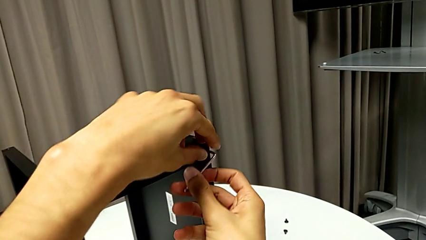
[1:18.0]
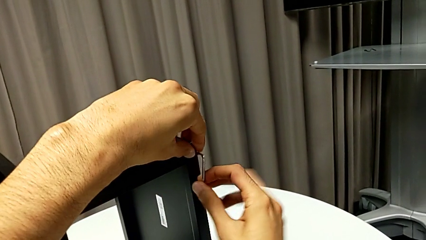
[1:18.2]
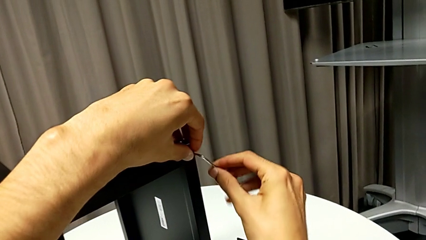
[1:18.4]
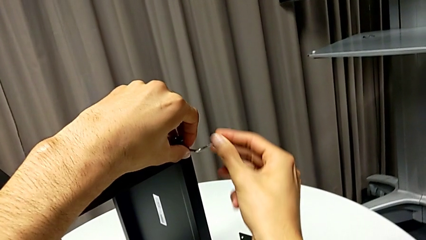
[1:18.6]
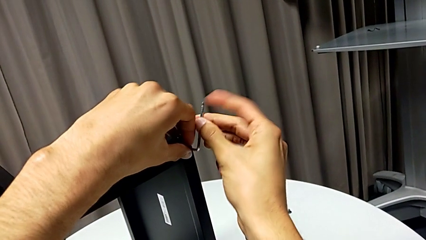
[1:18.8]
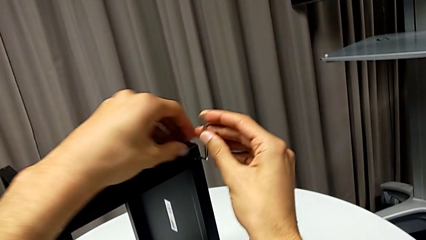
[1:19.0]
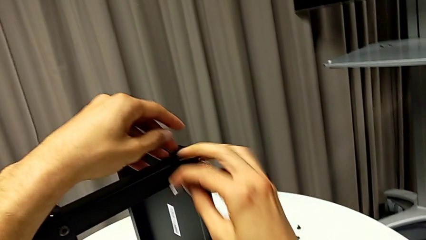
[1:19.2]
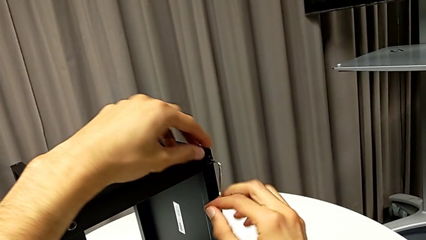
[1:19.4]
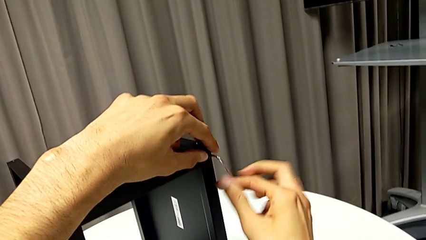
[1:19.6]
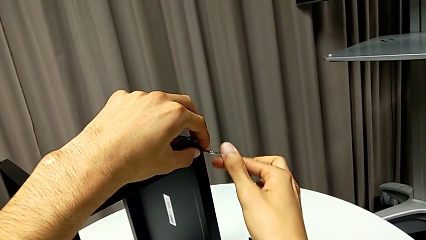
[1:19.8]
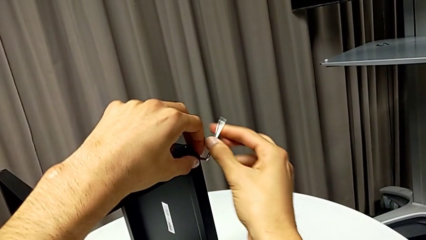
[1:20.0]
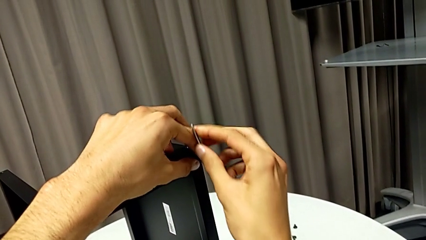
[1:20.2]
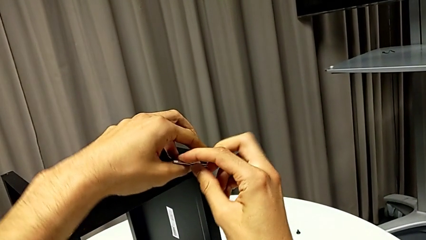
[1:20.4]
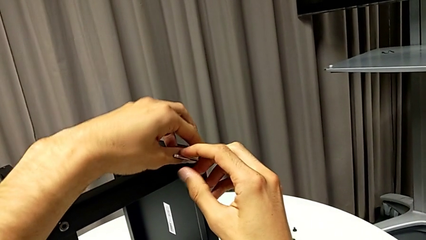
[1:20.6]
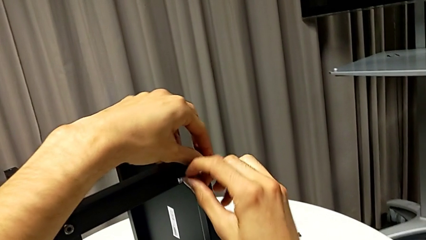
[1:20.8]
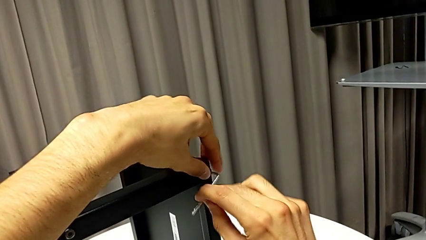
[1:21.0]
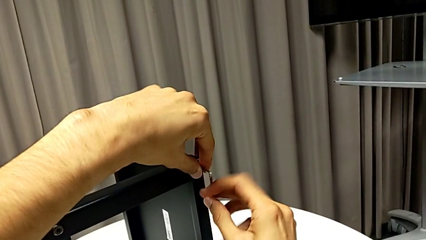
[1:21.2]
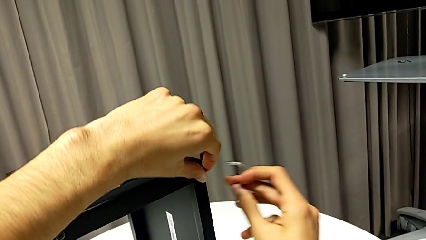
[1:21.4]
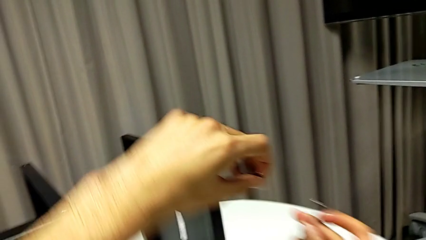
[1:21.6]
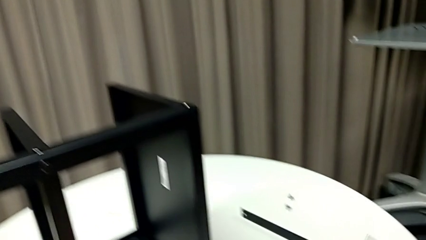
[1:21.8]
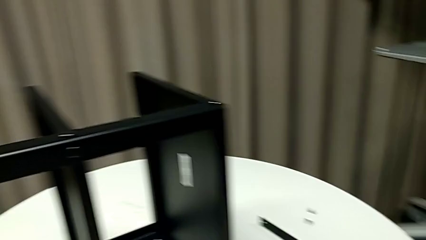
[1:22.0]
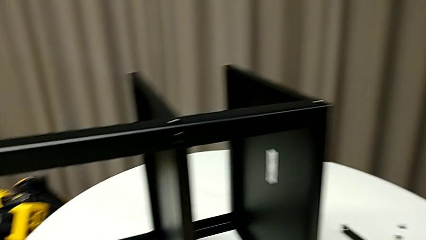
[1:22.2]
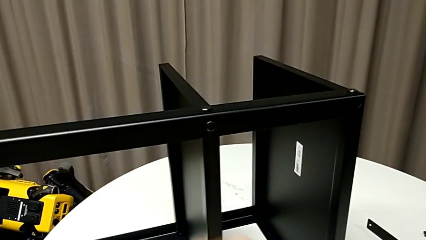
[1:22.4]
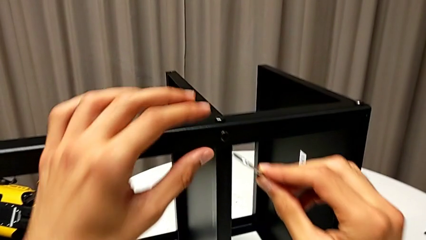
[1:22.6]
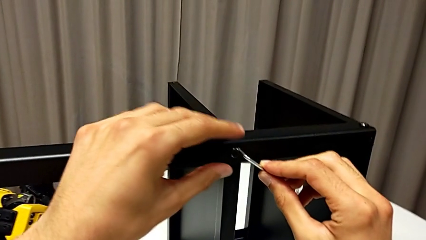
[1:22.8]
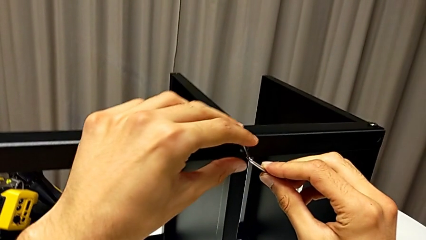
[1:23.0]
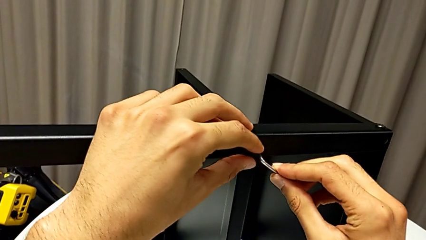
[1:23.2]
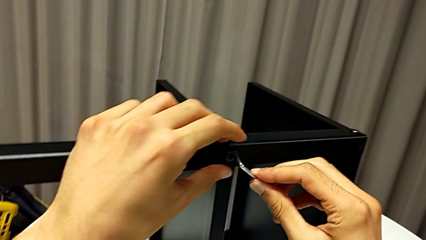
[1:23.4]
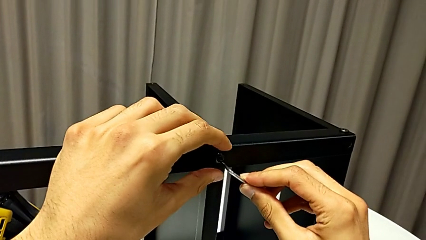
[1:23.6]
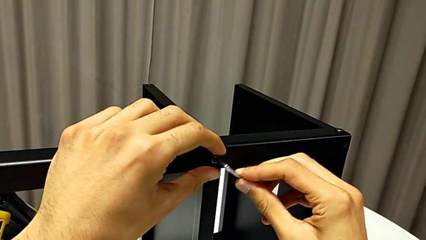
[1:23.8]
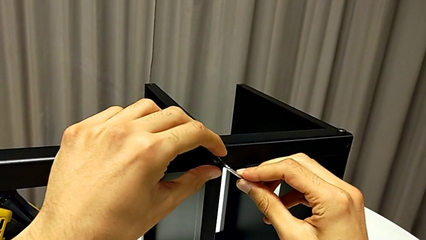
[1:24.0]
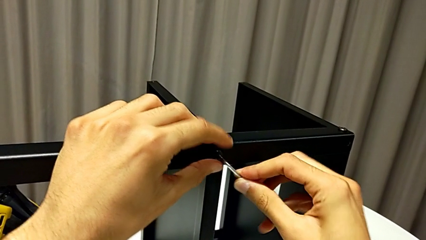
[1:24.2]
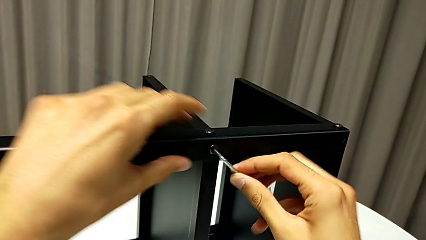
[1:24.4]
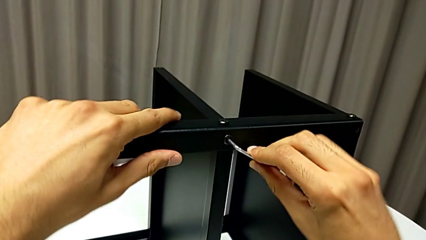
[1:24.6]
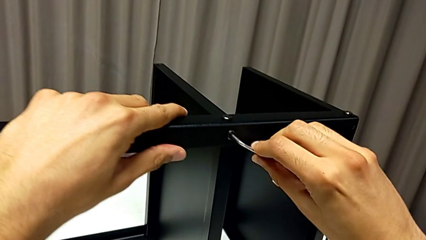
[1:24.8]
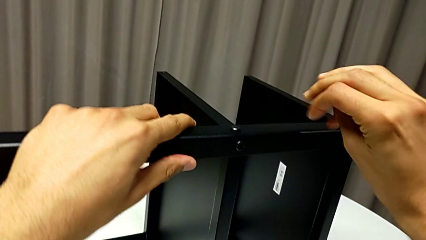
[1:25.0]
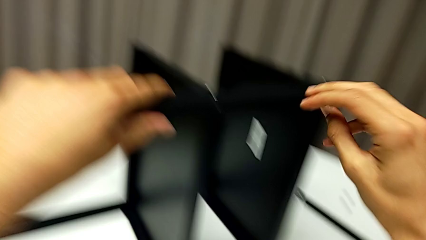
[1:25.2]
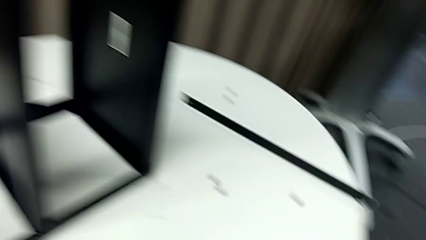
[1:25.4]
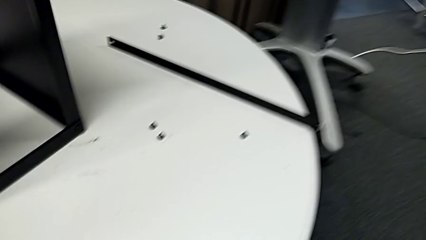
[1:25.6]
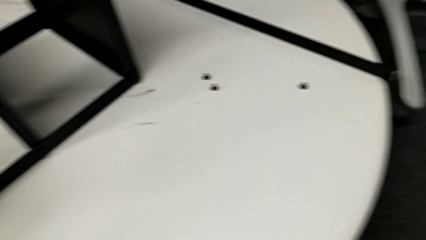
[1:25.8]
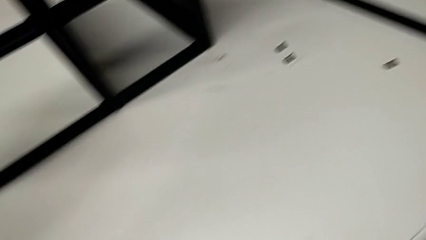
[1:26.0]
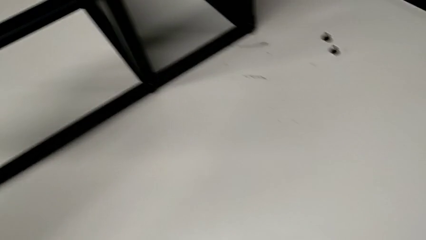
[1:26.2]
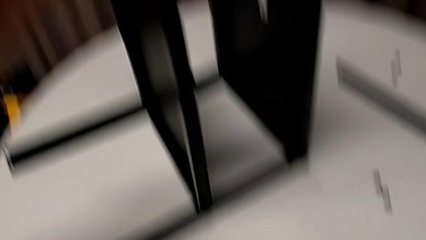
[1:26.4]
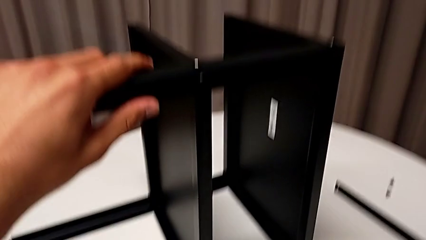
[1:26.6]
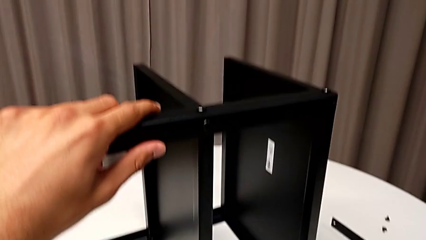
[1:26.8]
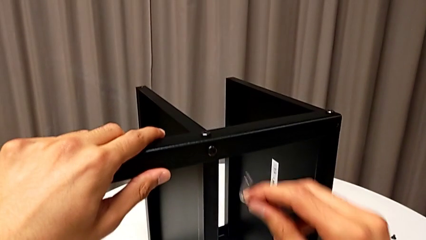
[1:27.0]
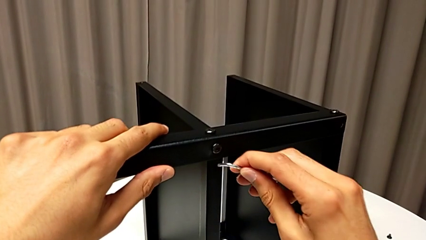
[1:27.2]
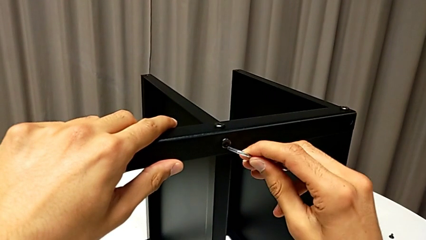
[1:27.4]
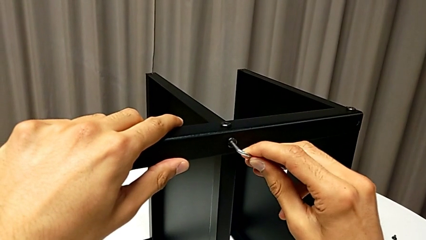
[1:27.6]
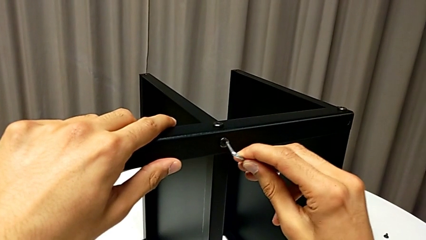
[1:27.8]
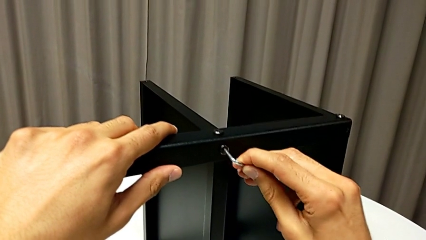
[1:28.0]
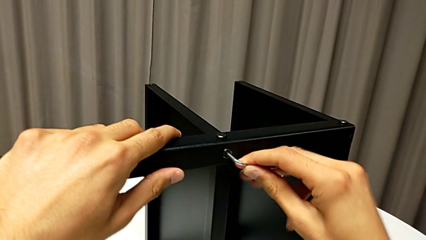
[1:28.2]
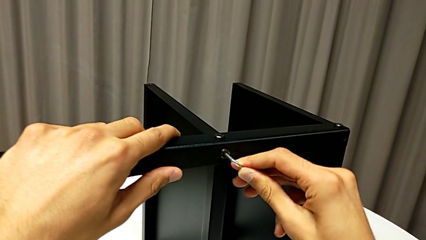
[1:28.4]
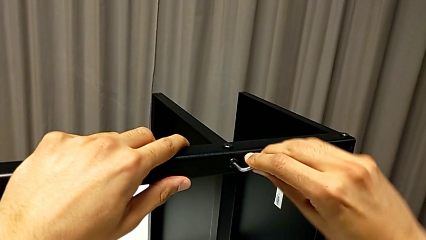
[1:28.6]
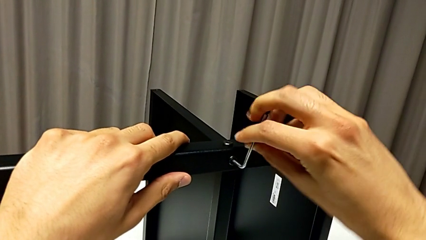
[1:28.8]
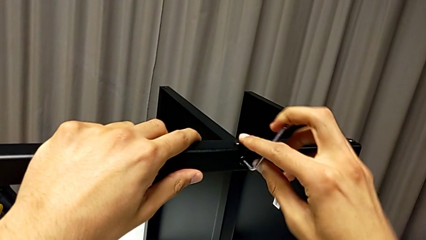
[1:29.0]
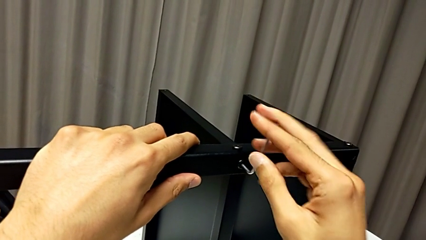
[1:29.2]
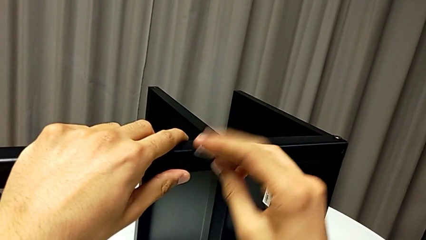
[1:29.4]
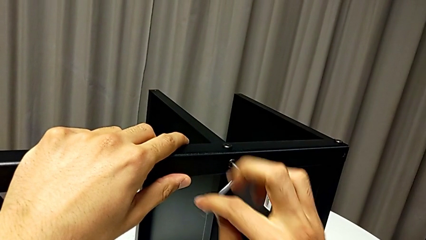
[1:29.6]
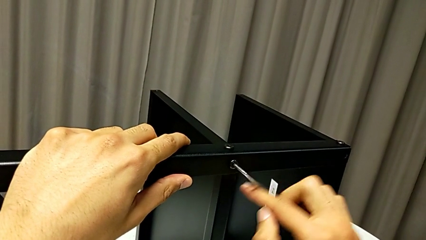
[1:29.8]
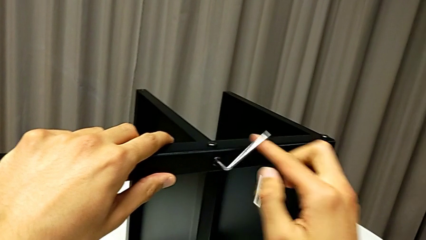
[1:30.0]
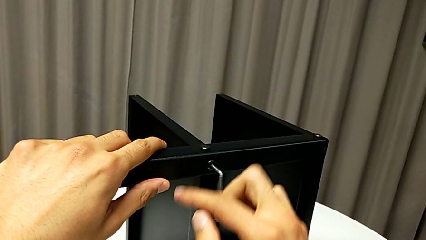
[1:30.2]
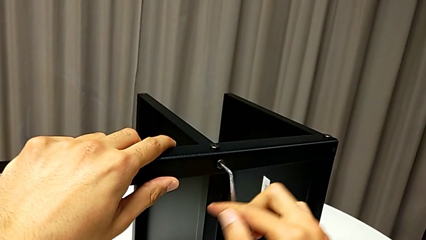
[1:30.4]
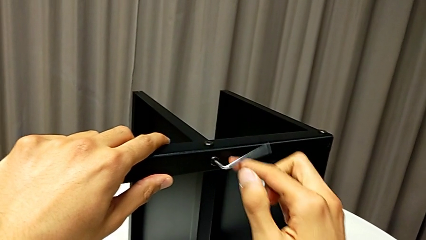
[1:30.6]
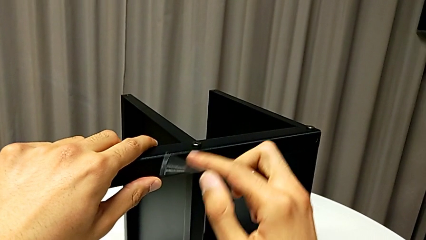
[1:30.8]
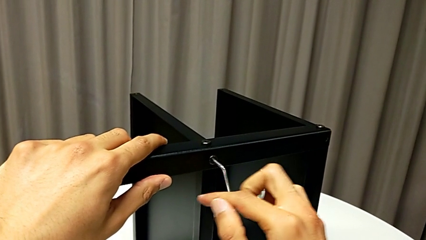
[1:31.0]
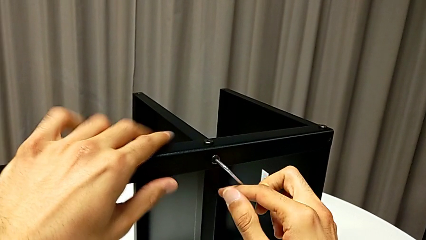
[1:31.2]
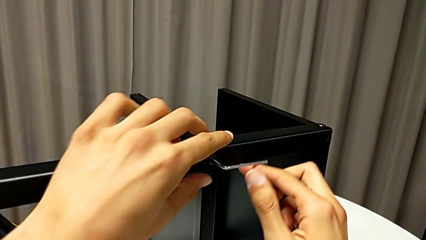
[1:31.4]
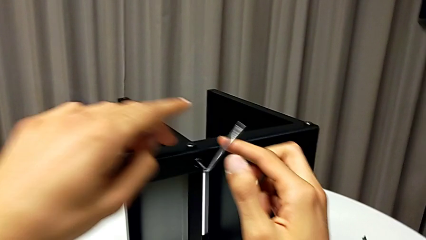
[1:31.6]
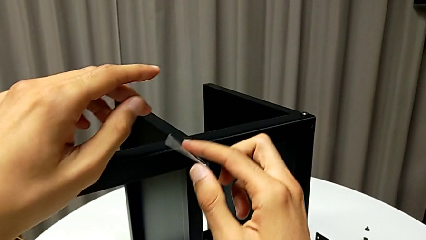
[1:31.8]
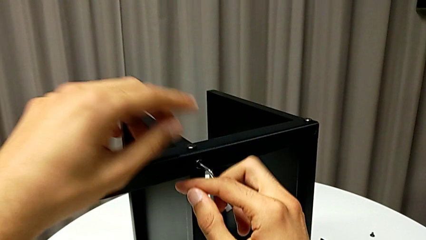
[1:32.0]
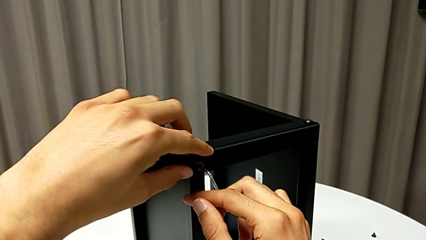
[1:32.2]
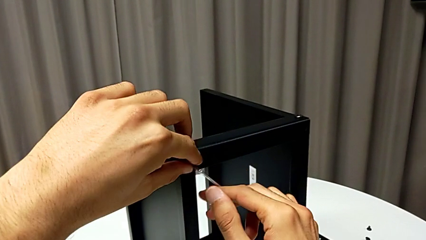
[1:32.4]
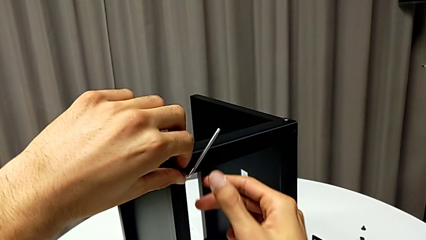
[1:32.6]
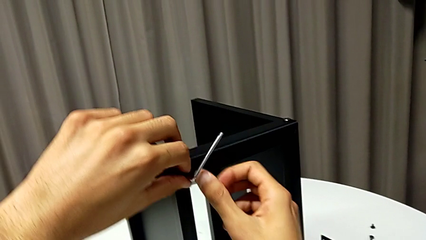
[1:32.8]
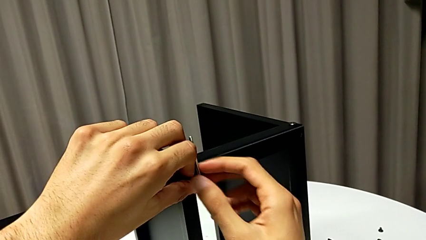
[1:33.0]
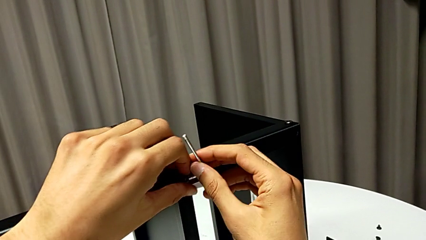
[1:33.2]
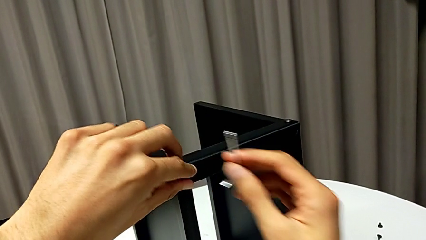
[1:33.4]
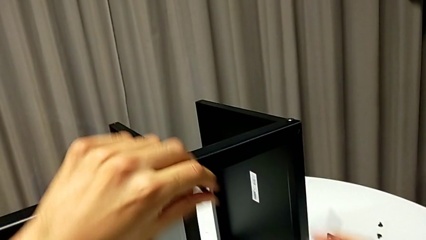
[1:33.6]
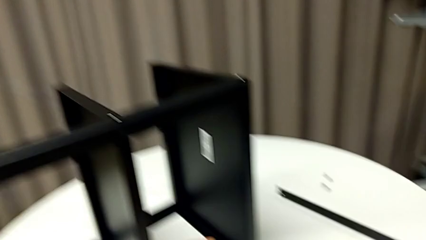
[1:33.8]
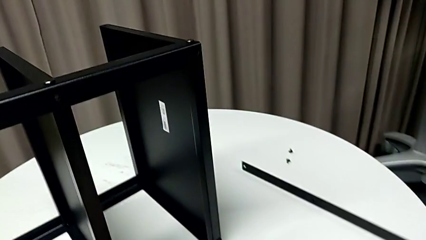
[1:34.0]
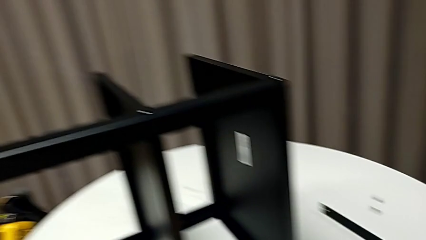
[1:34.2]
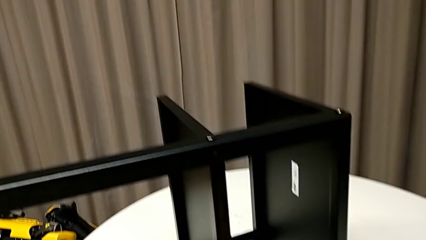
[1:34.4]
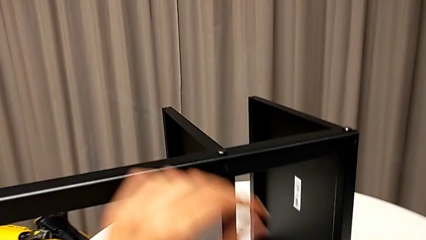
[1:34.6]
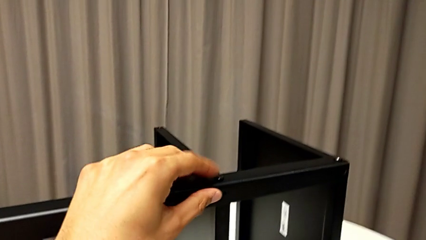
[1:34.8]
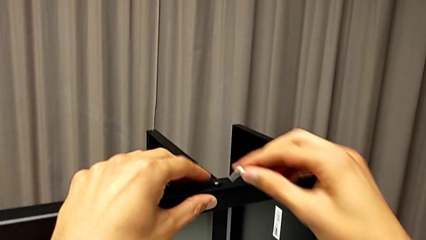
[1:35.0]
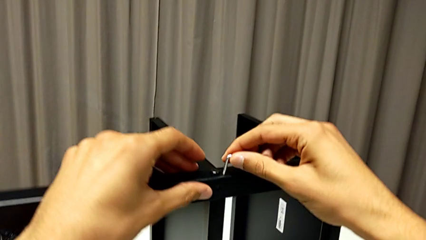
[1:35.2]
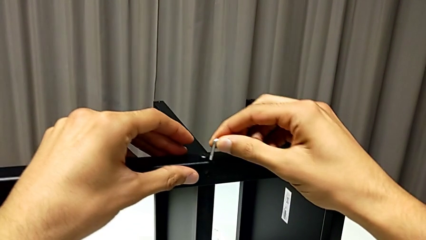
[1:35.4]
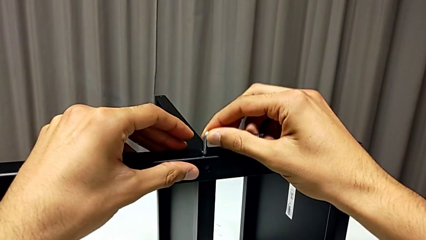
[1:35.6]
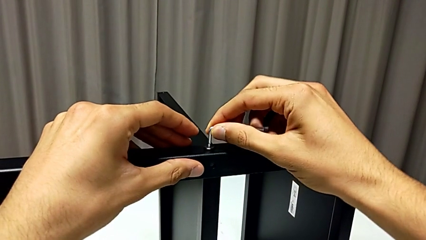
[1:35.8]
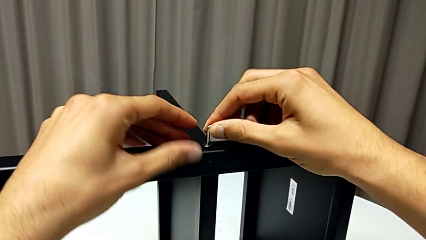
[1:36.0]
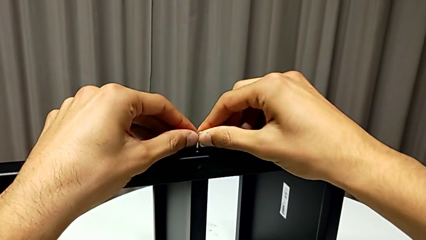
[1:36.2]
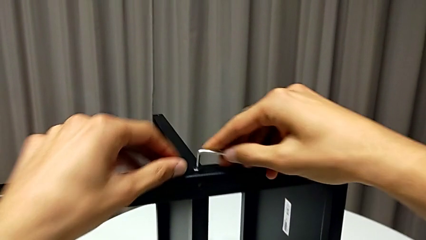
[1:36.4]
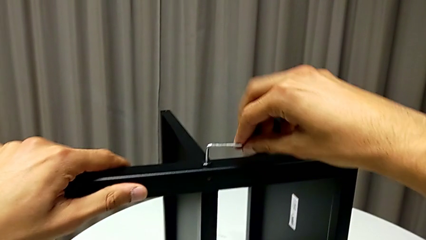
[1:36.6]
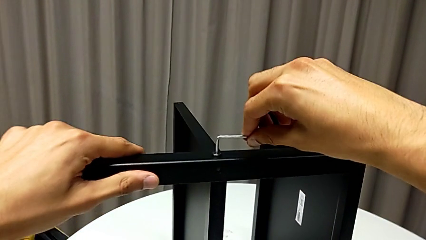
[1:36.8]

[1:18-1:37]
The camera wearer is disassembling the second leg of the table. They unscrew the hex socket head, withdraw the Allen wrench, disassemble the hex socket head, place it, insert the Allen wrench, wrongly drop it, grab it, insert it, unscrew the hex socket head, withdraw the Allen wrench, disassemble the hex socket head, place it and insert the Allen wrench.
